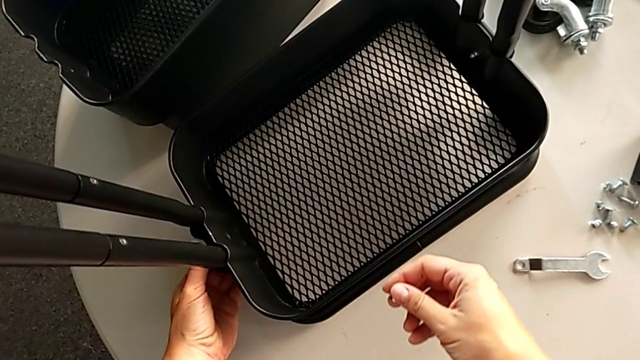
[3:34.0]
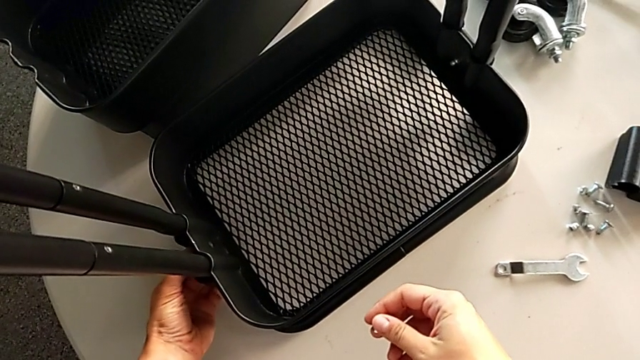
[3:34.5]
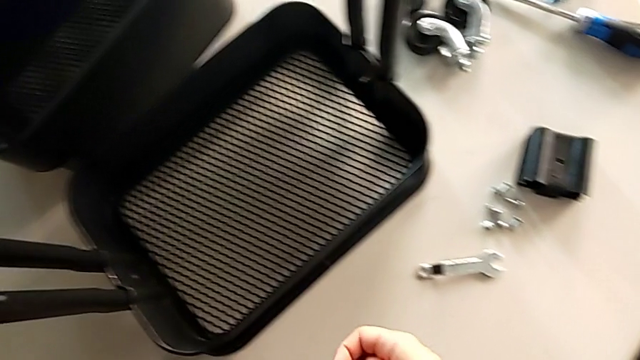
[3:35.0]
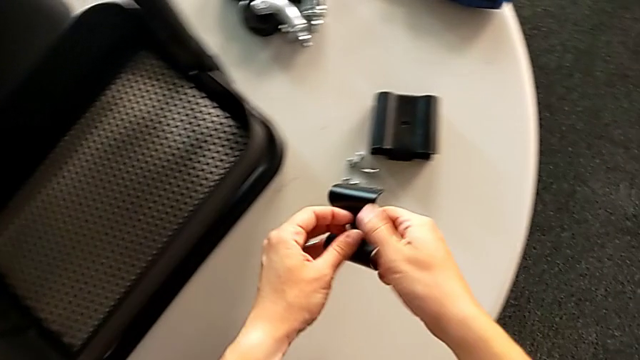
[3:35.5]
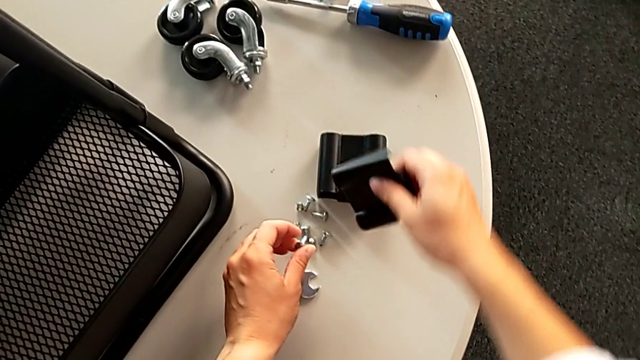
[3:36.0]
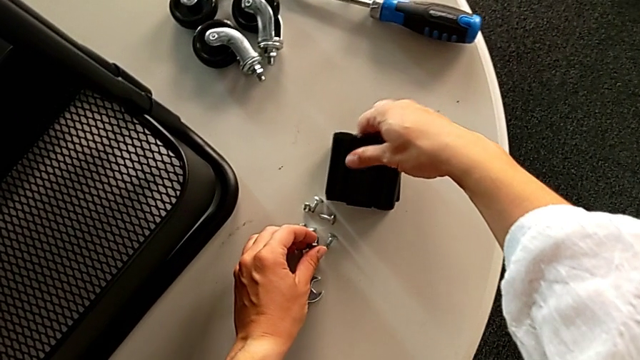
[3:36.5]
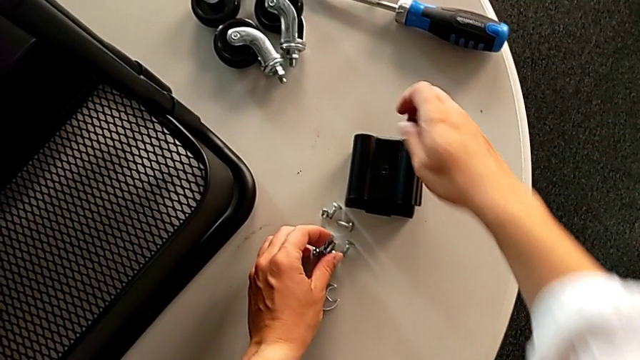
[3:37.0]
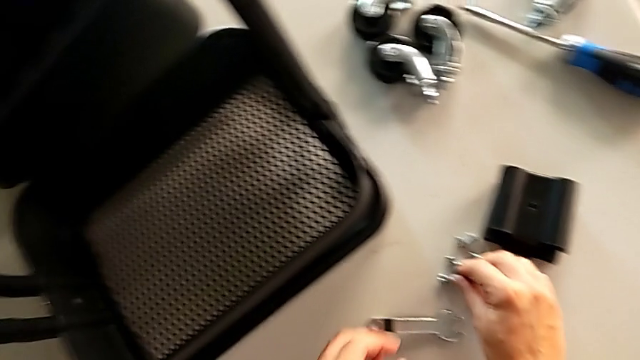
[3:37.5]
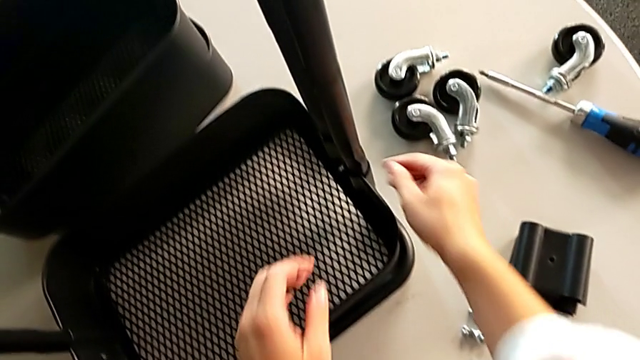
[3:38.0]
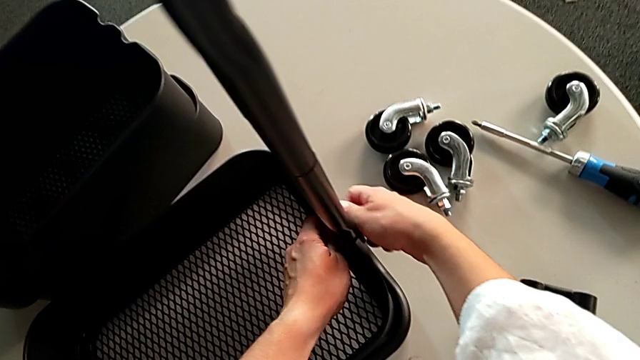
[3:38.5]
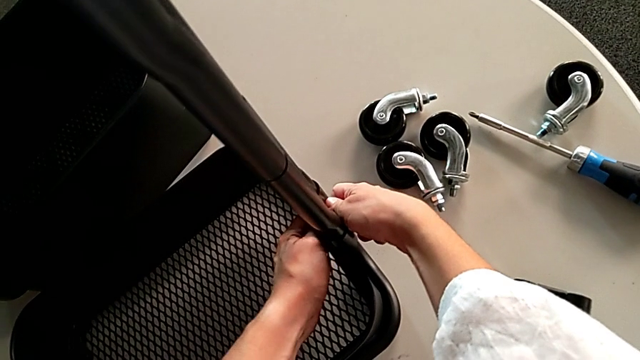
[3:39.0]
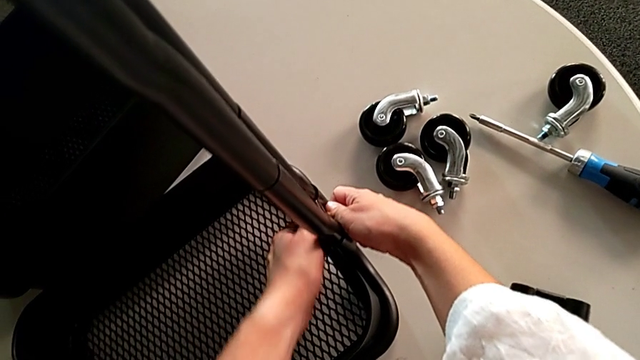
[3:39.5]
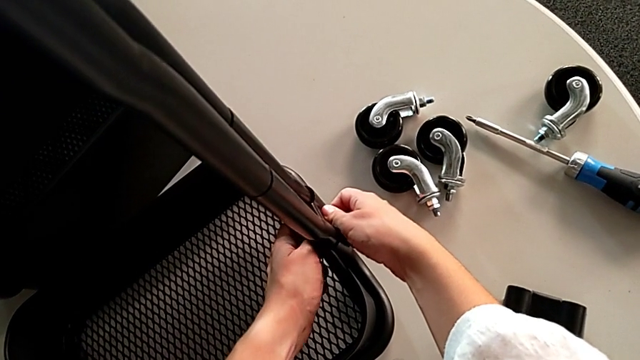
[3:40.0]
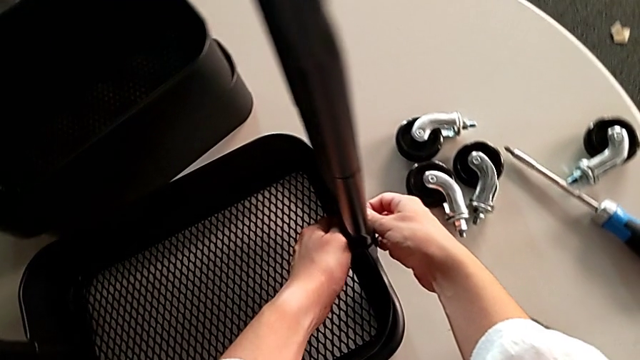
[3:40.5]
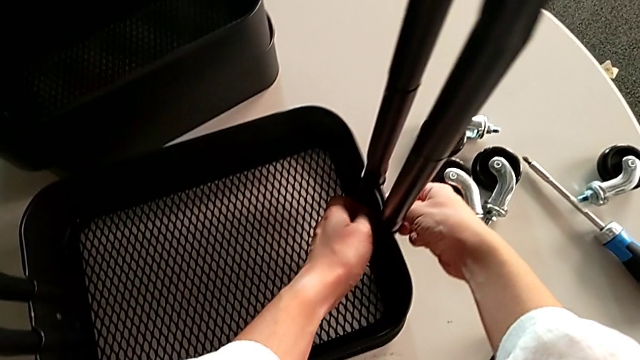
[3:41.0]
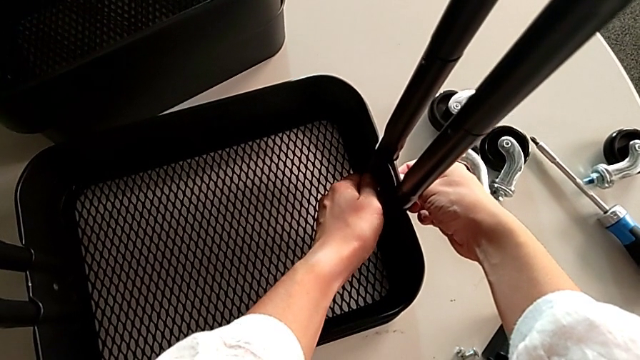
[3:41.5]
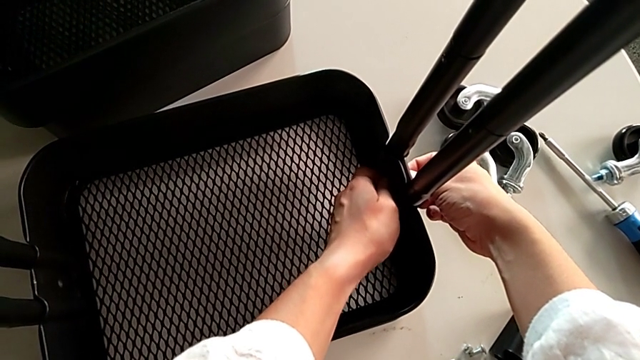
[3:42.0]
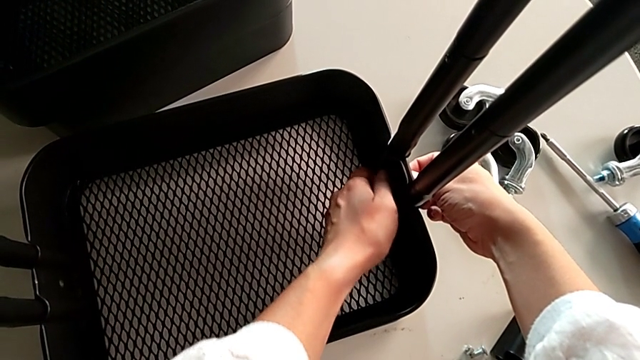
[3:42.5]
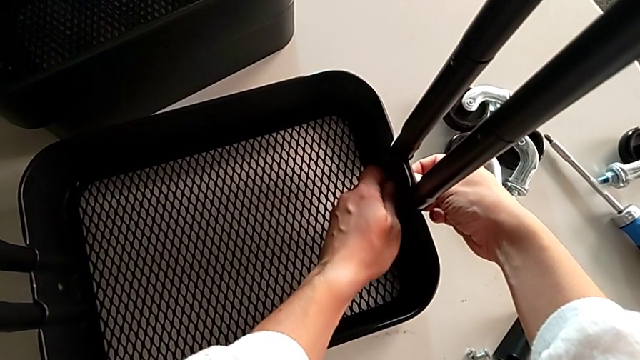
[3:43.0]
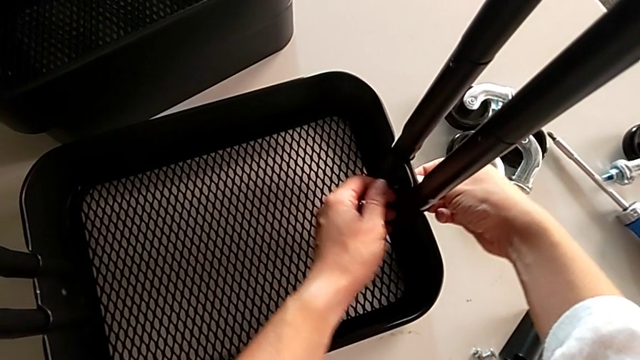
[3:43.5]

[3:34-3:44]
The camera wearer is disassembling the lowest tray of the rolling cart. They grab the bracket, place it, place the hexagon cap nut and unscrew it.

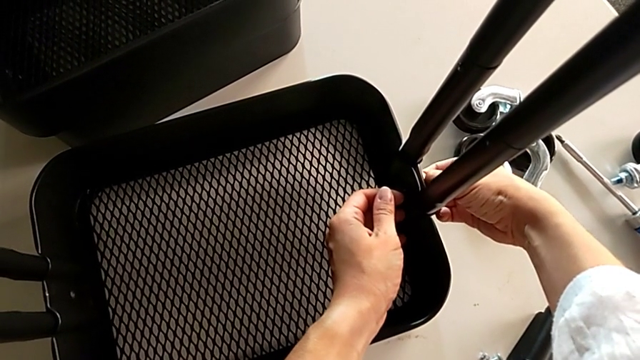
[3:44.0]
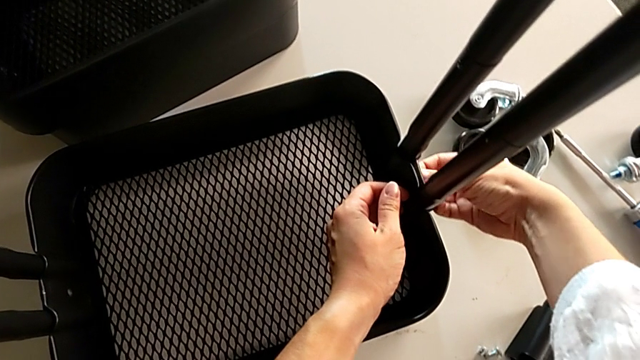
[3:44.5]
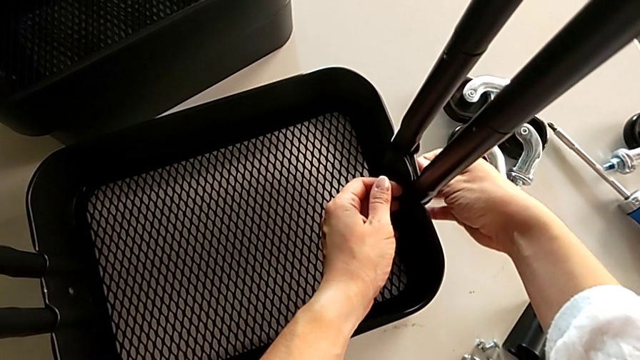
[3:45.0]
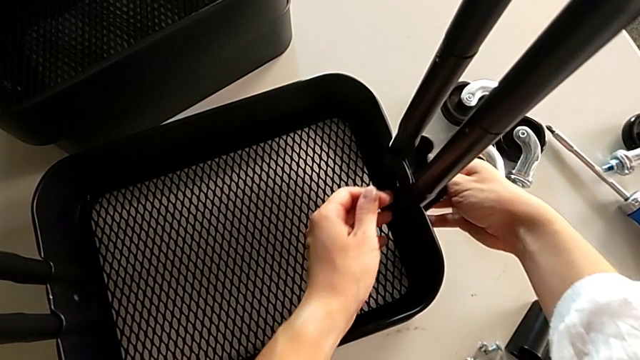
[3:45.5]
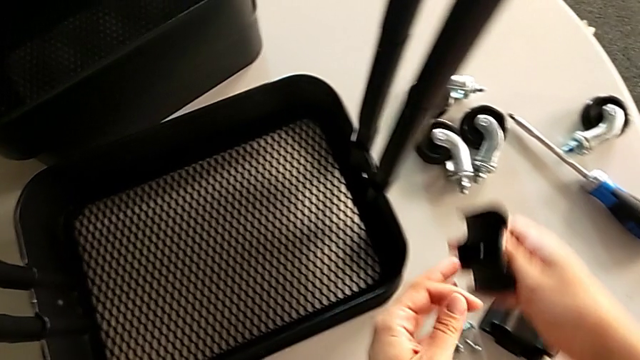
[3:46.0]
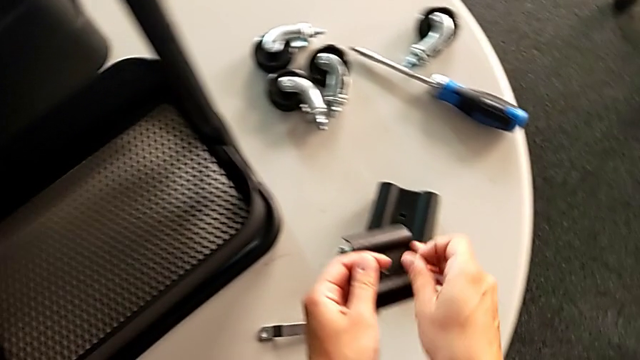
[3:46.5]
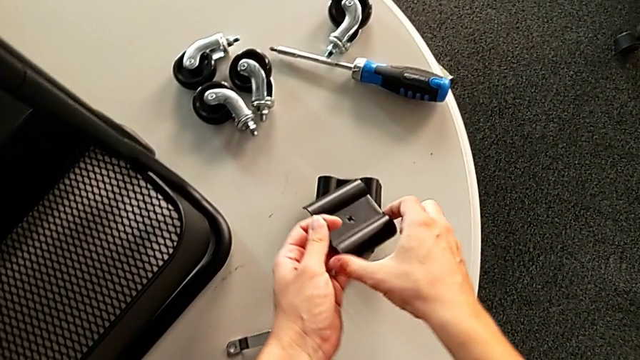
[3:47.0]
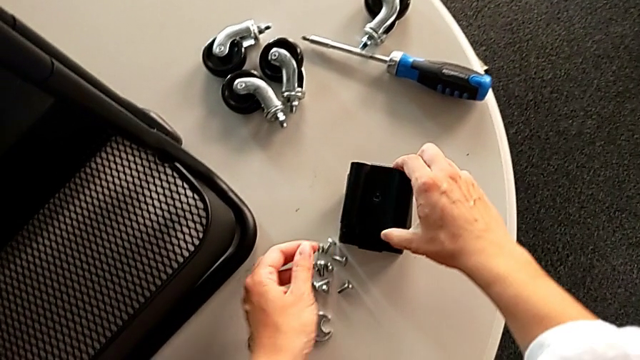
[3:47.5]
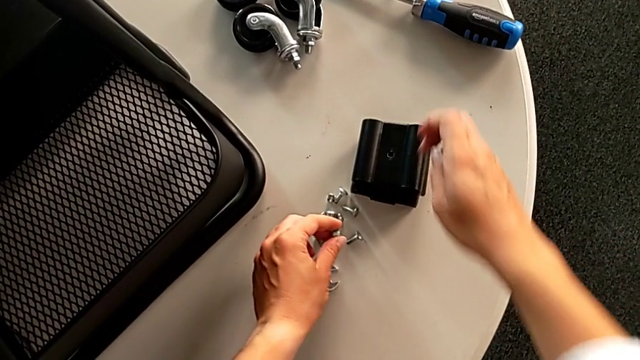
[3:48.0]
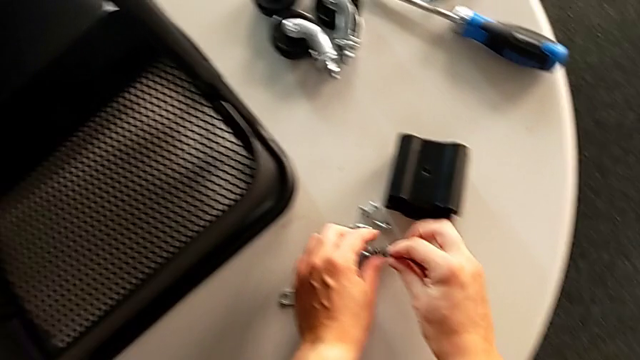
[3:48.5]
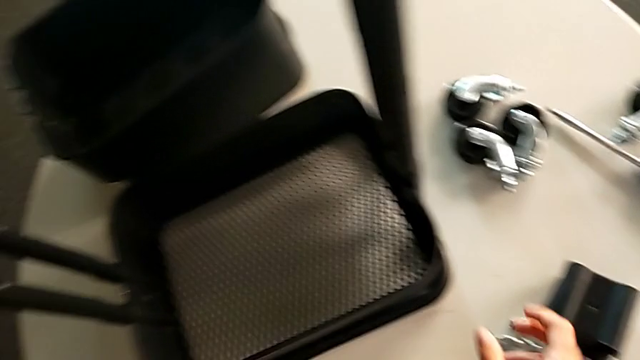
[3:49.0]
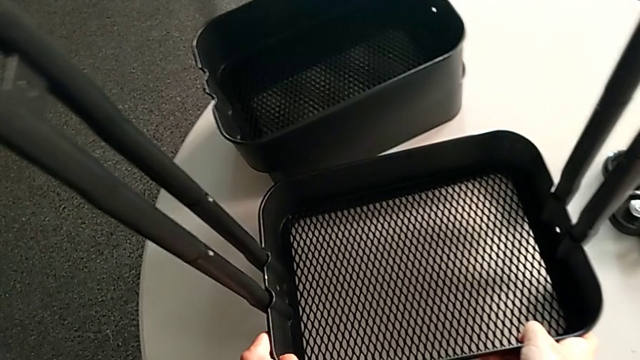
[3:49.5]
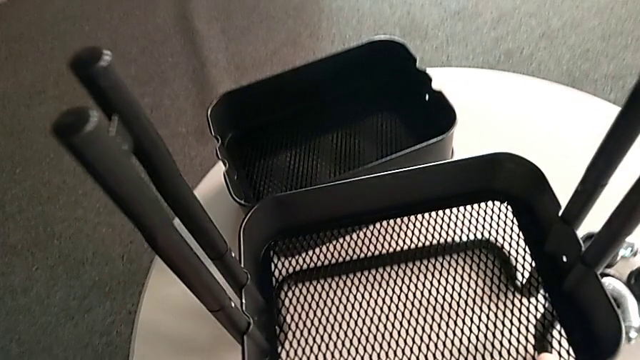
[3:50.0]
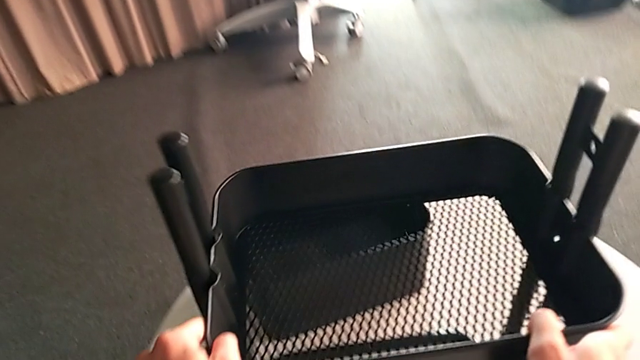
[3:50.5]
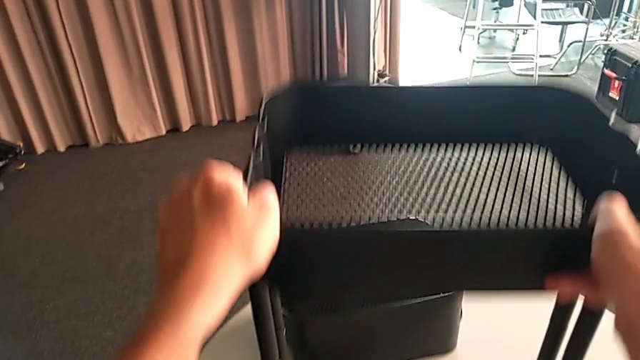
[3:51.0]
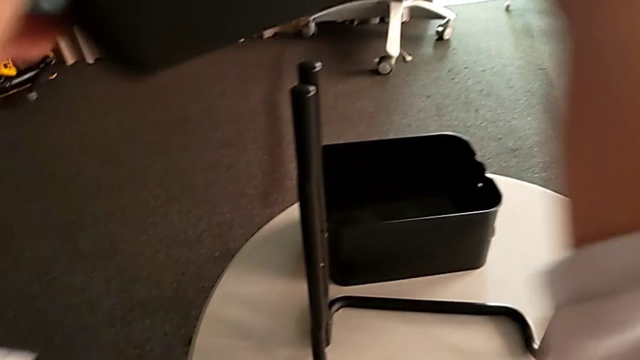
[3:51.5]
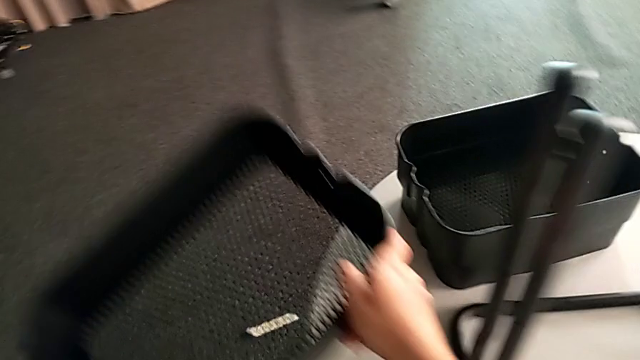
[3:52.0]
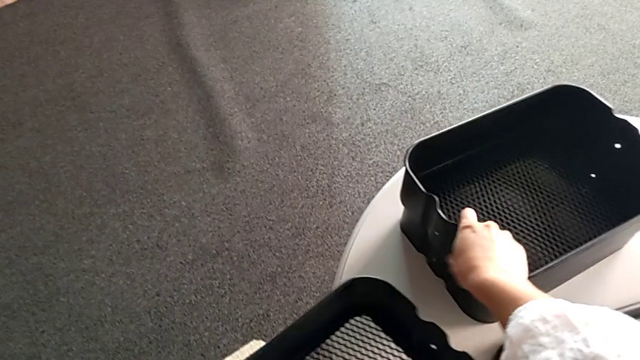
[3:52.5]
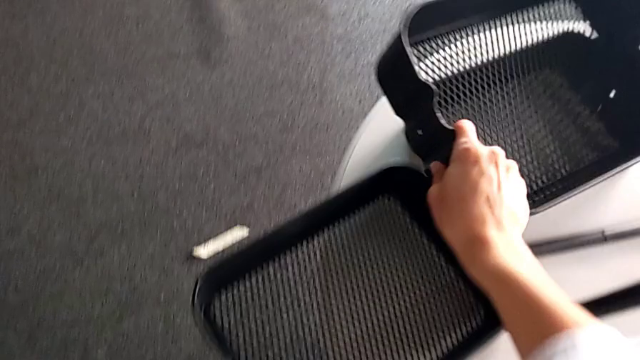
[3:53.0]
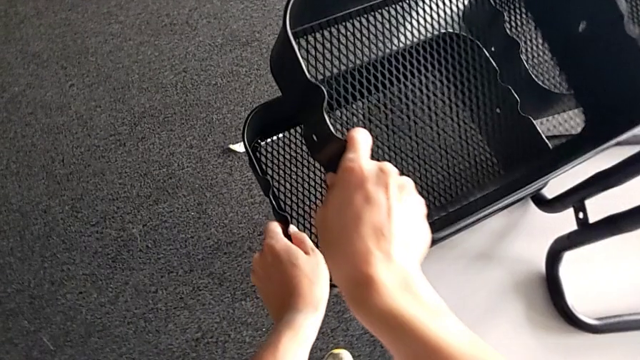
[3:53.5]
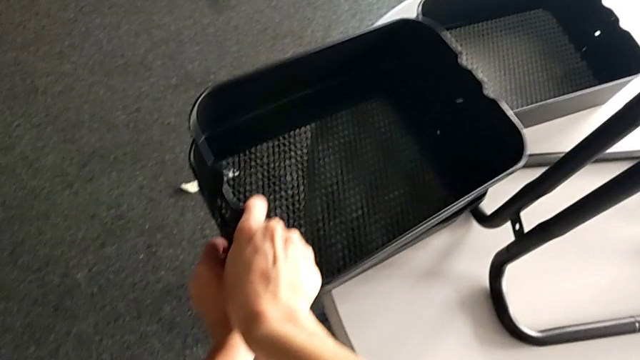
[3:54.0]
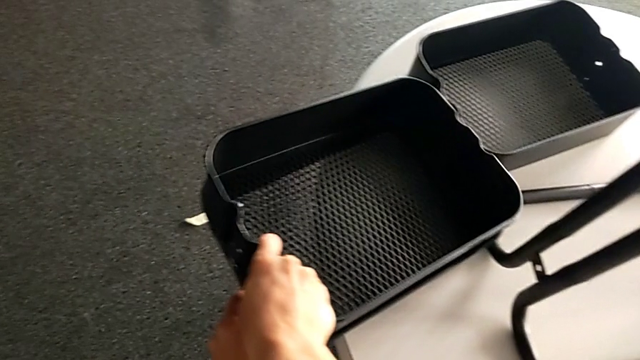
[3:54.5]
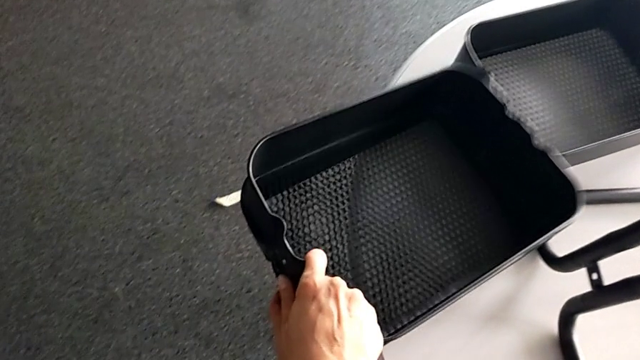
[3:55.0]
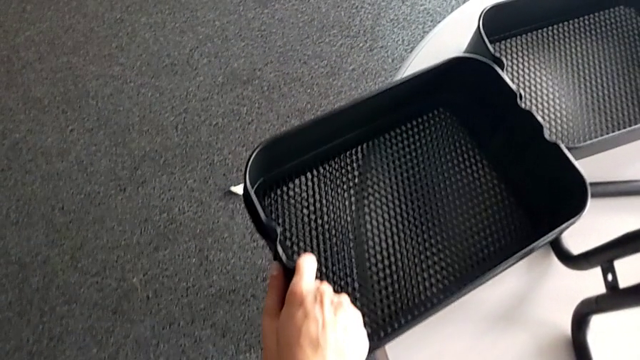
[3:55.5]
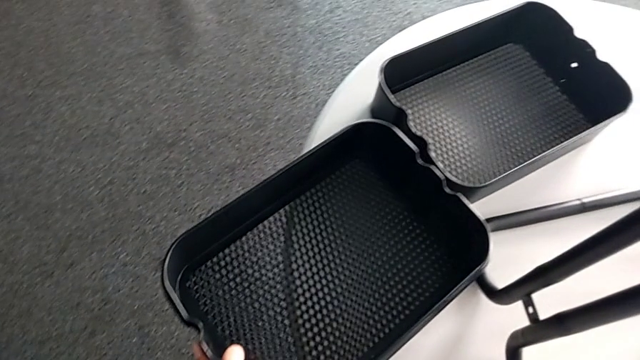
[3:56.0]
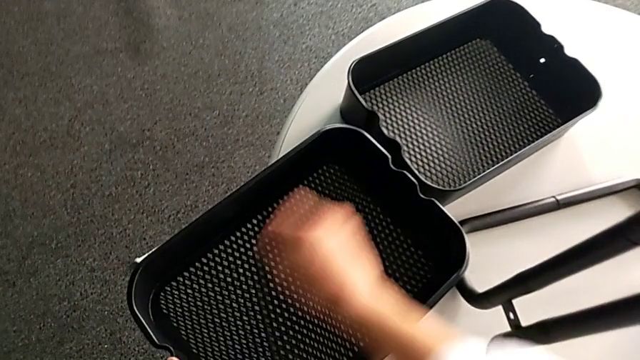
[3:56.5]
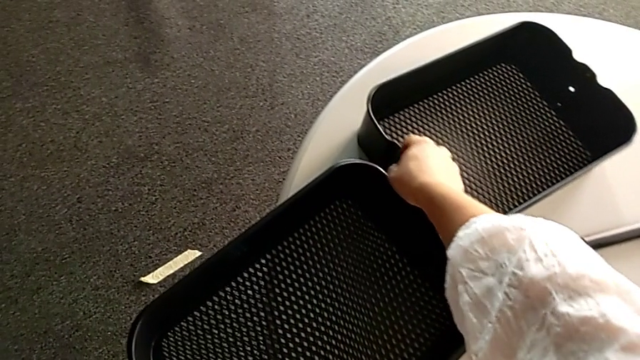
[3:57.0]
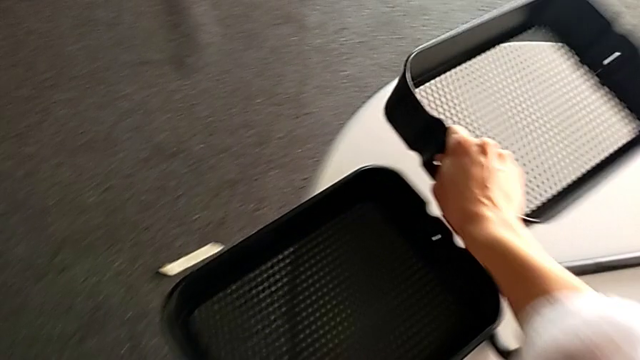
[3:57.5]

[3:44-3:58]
The camera wearer is disassembling the lowest tray of the rolling cart. They unscrew the screw, place the bracket, place the hexagon cap nut, lift the bottom grid tray, place it and begin to stack the grid tray.
